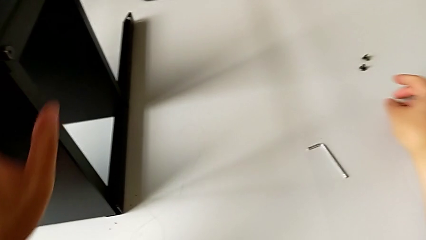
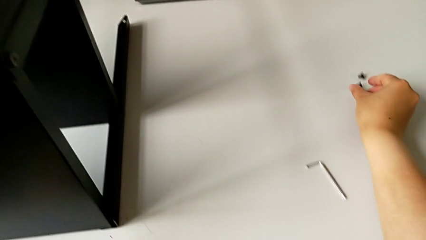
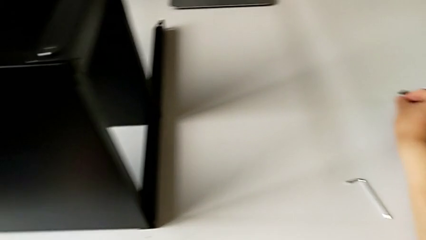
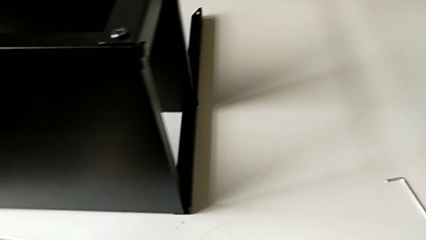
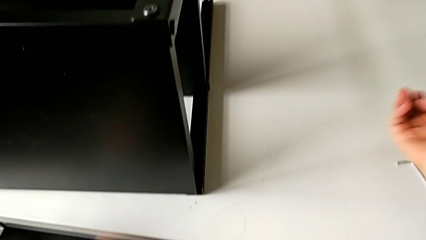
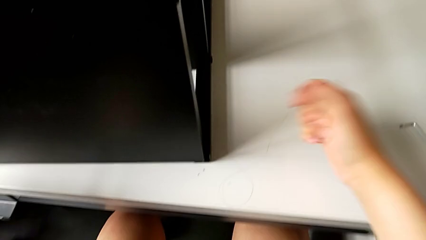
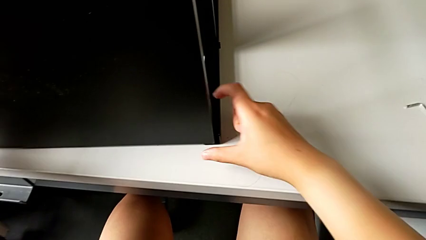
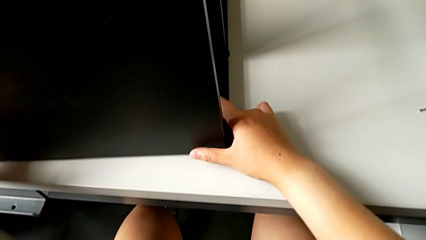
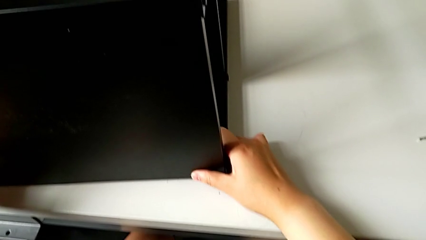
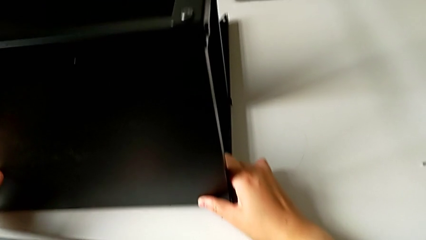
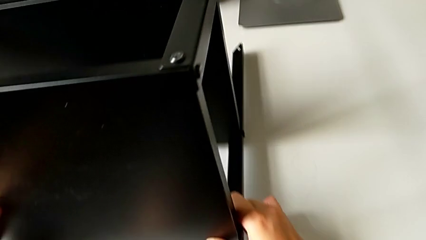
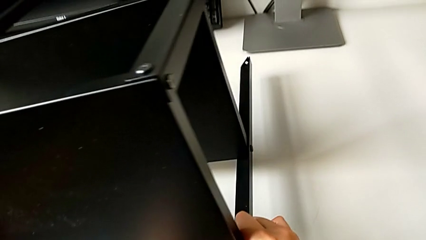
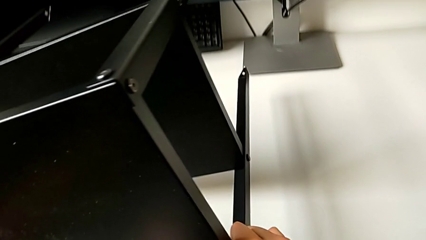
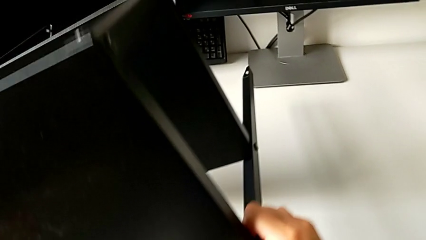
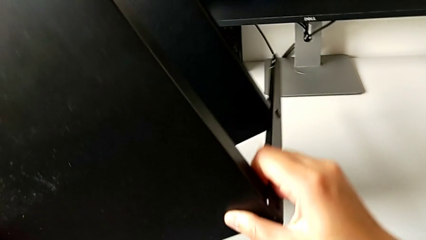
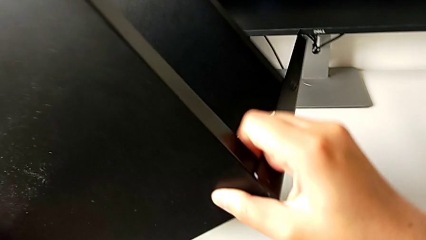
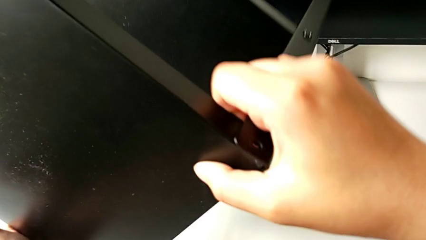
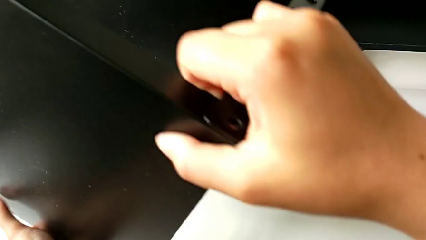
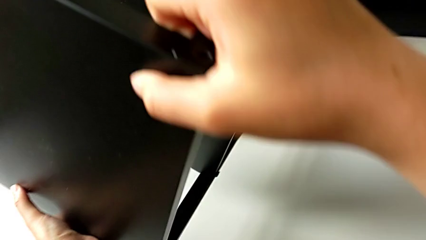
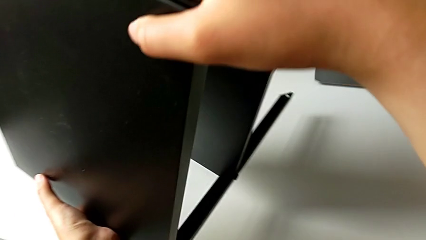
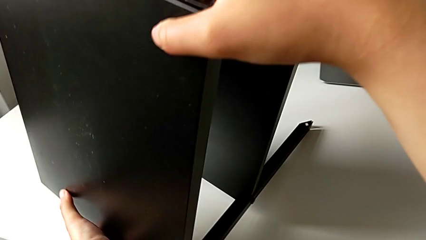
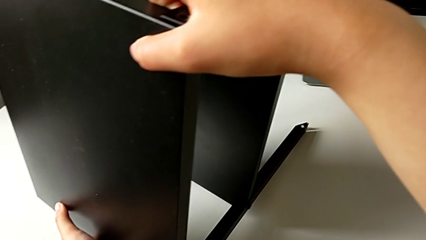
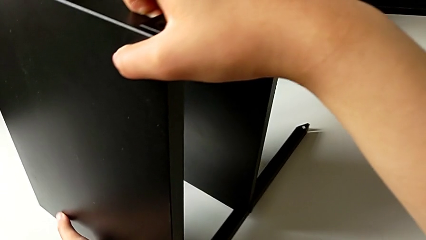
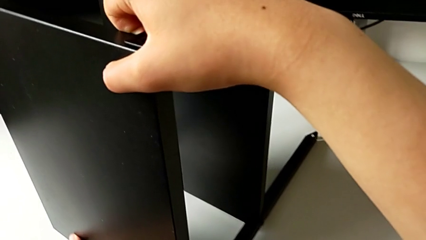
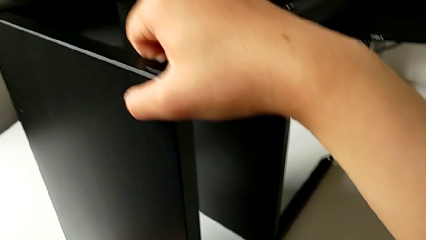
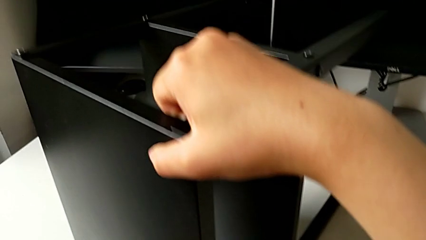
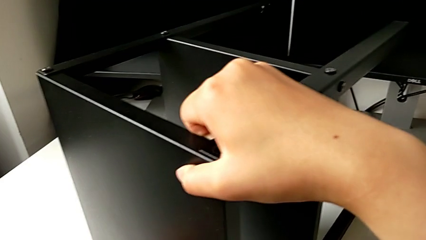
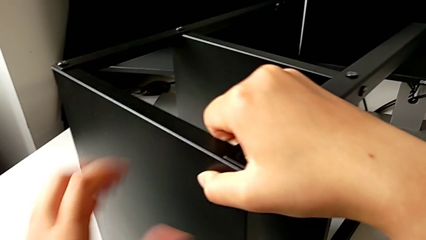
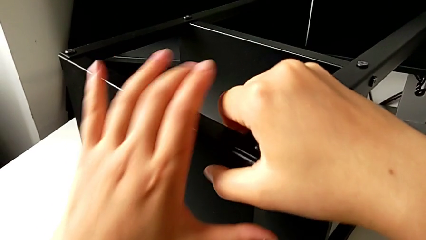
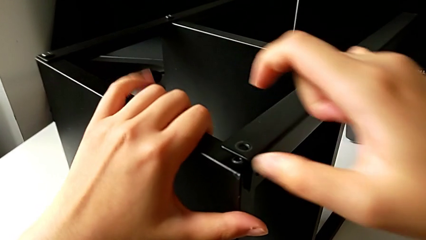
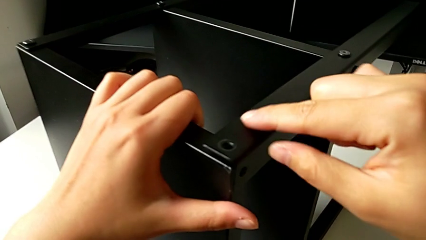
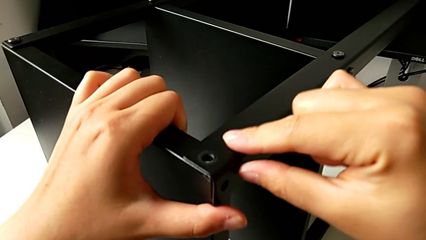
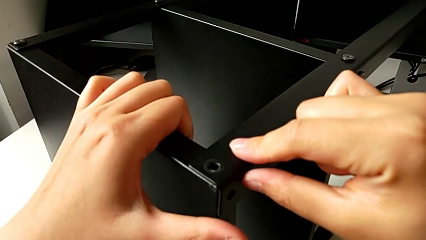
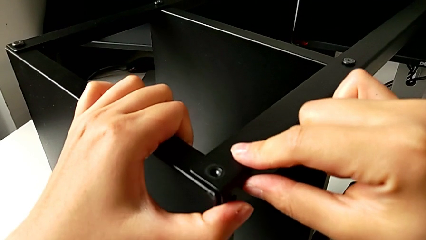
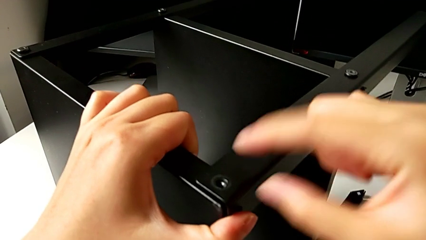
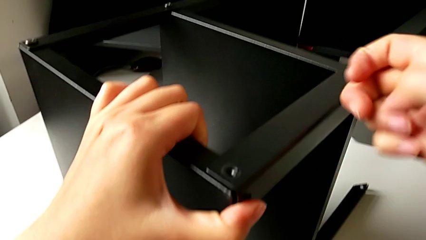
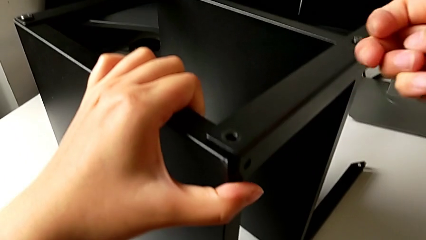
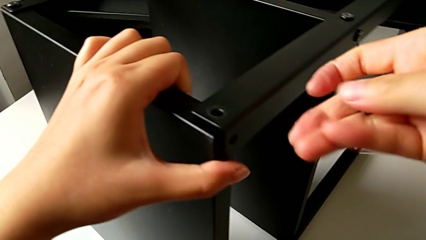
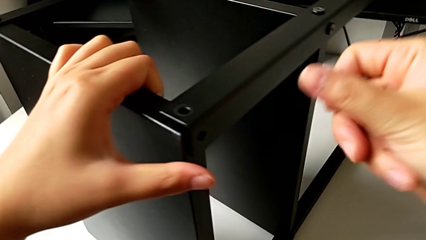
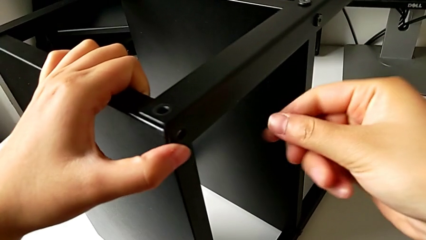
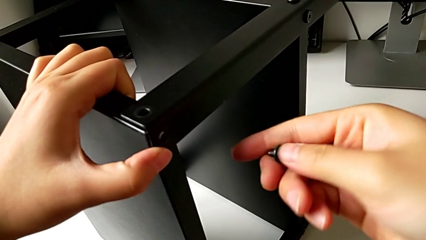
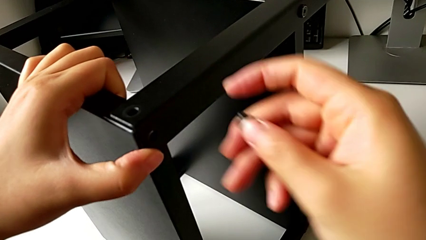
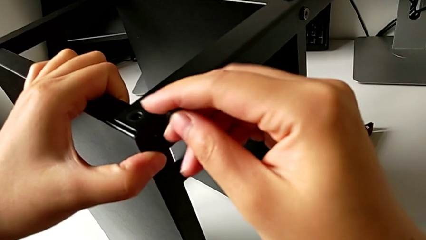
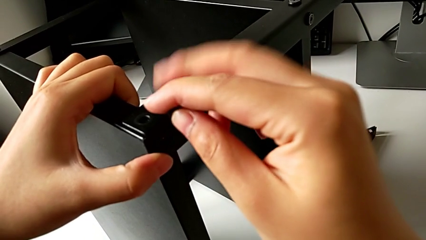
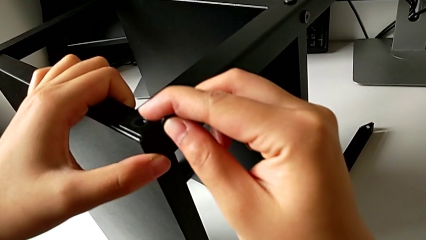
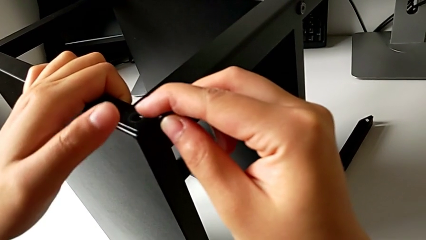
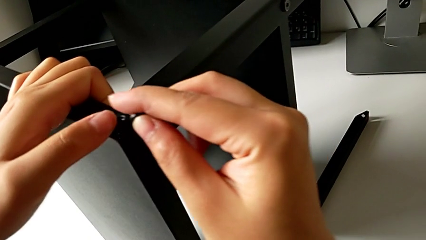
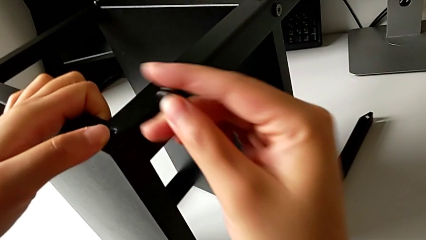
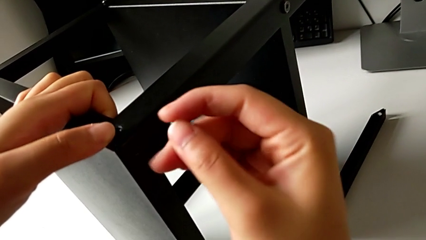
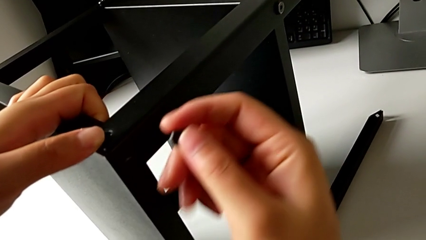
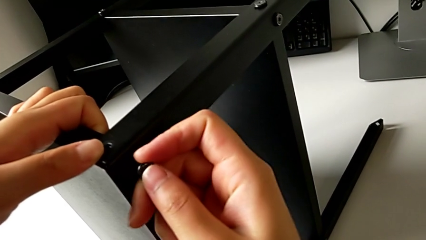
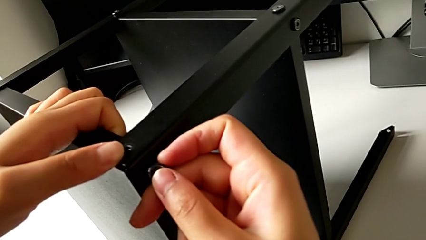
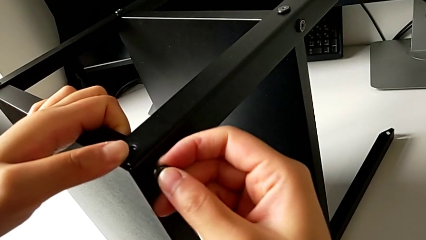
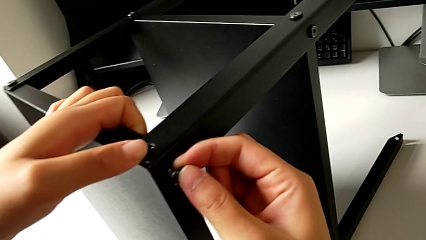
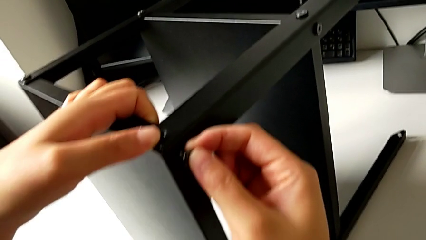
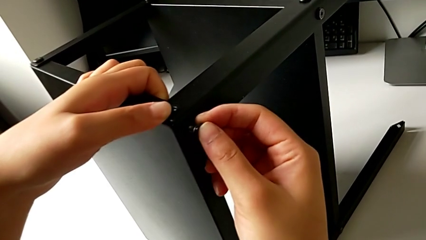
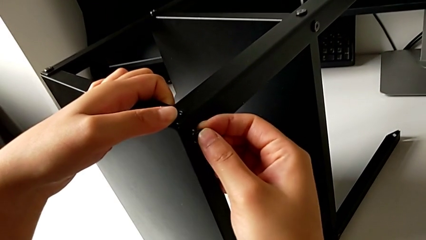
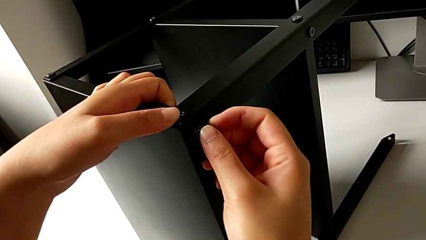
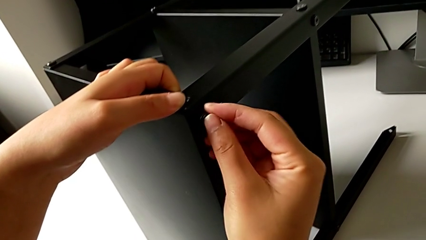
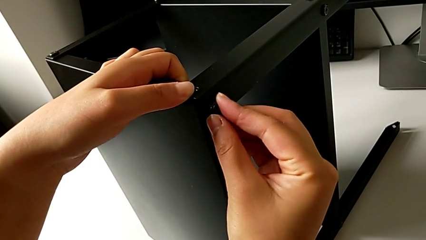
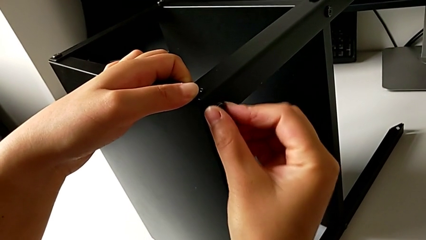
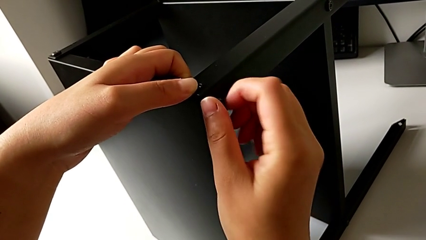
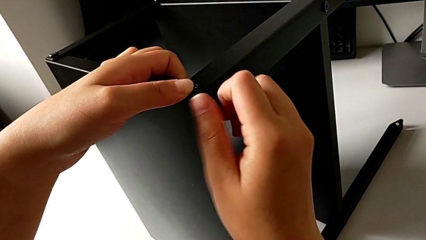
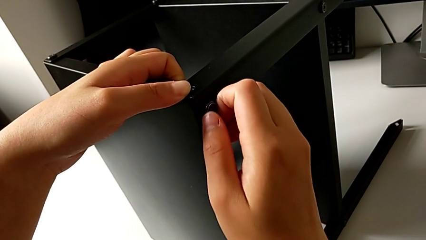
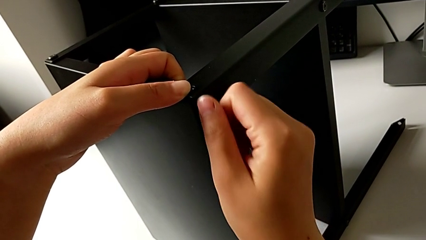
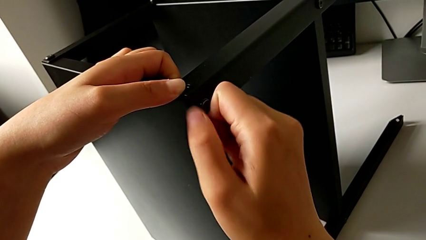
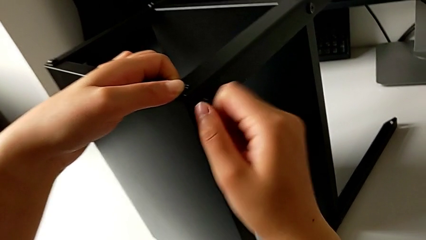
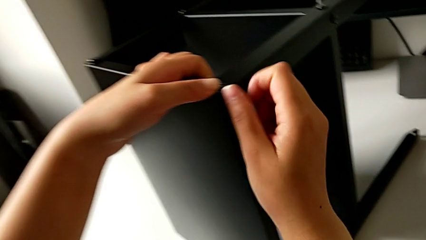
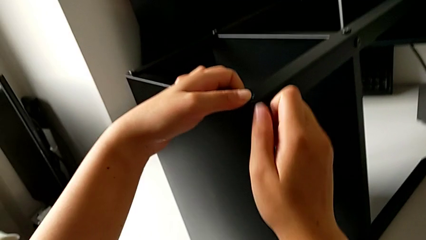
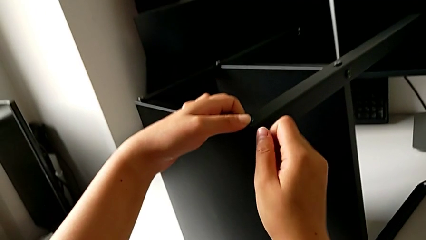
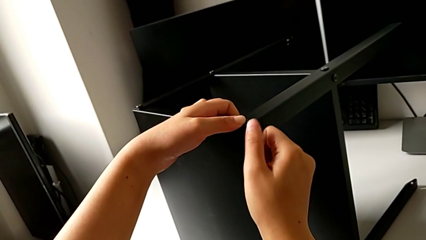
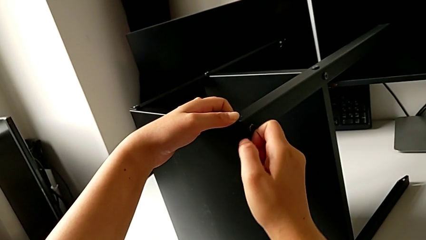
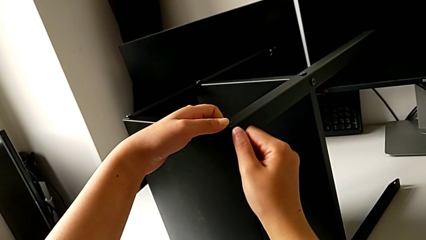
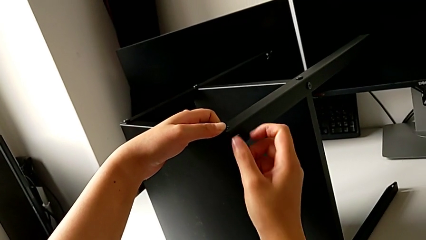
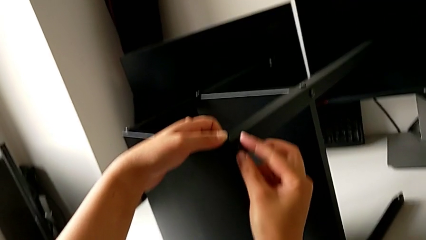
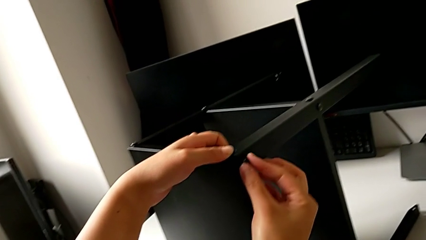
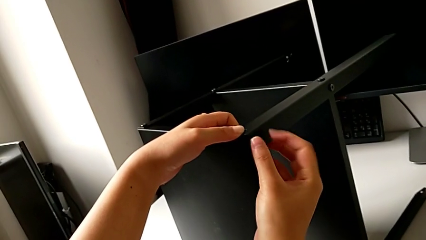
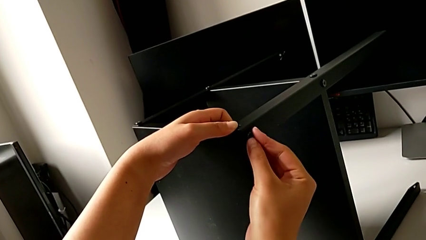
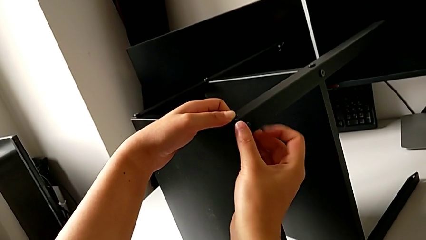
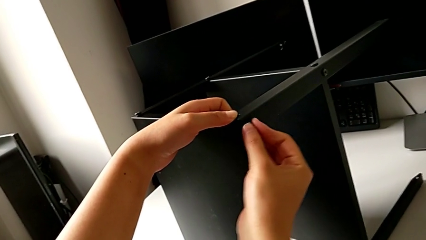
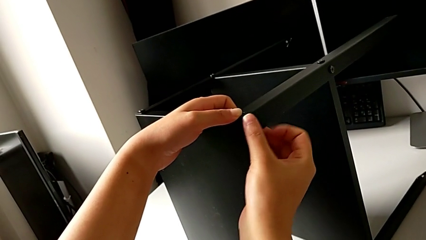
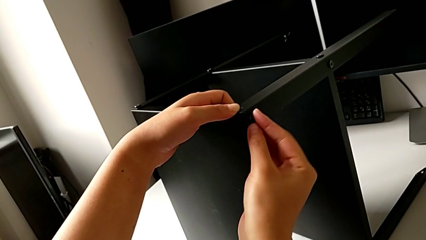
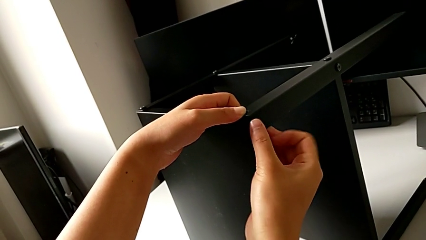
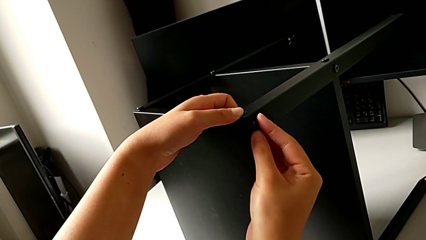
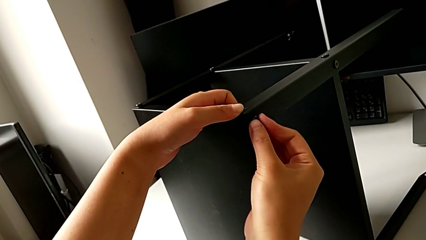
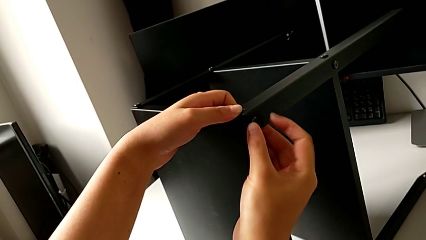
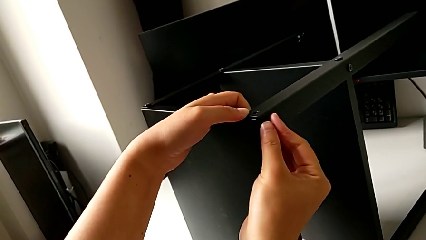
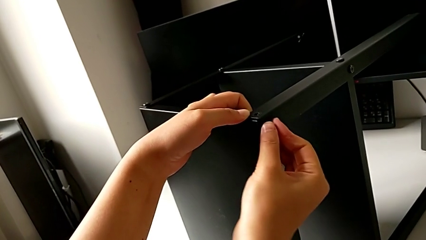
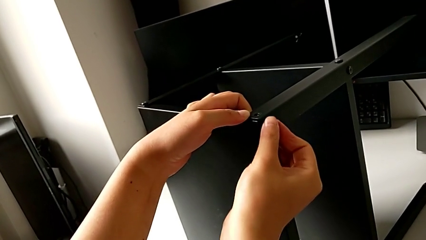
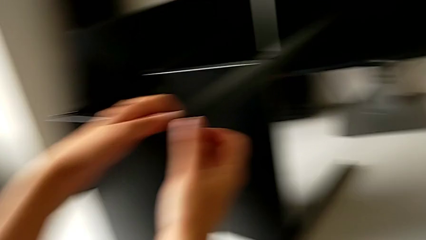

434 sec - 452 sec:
The camera wearer is assembling the fourth leg into the top table. They grab the seventh hex socket head, grab the nightstand, rotate it and place it. They align the top leg, insert the seventh hex socket head and screw it.
